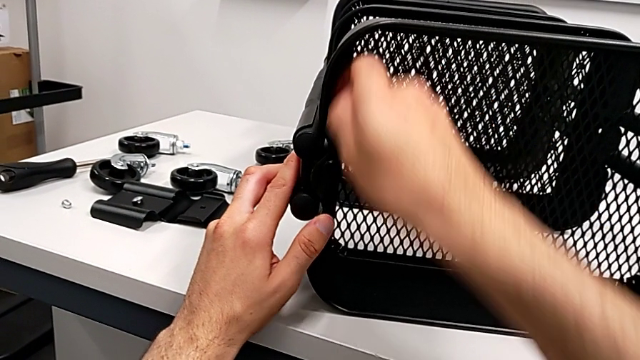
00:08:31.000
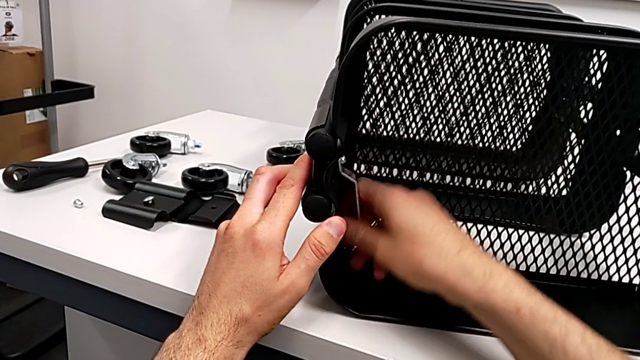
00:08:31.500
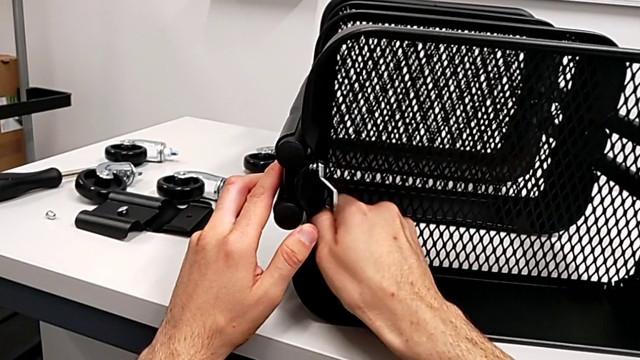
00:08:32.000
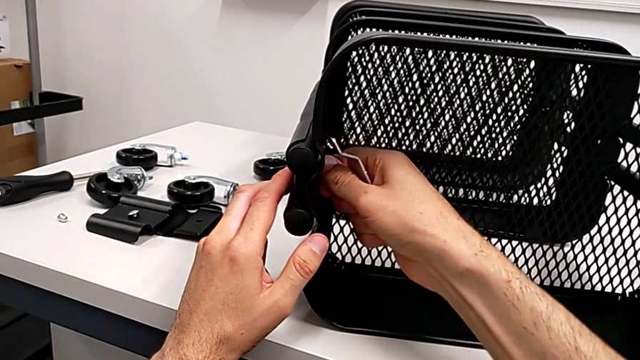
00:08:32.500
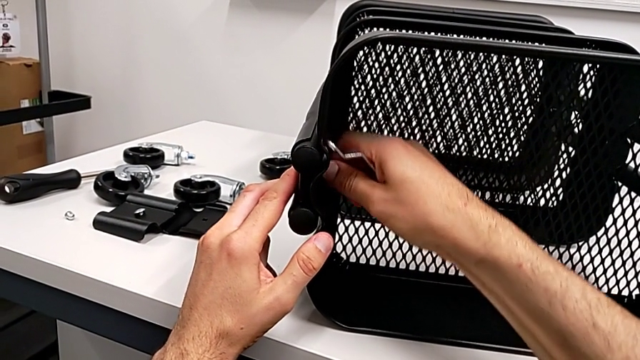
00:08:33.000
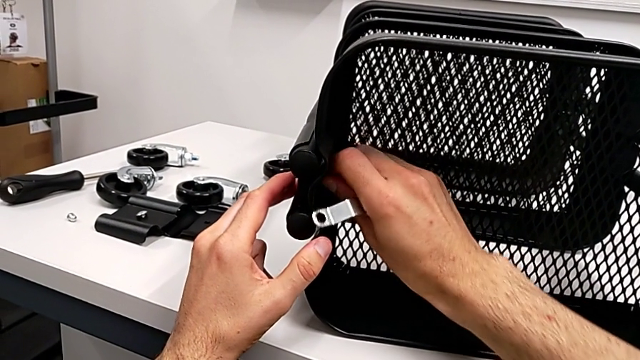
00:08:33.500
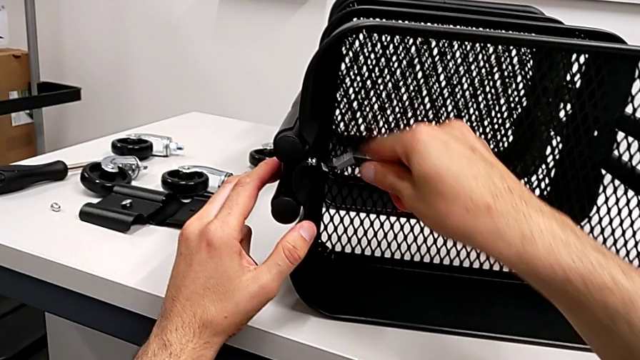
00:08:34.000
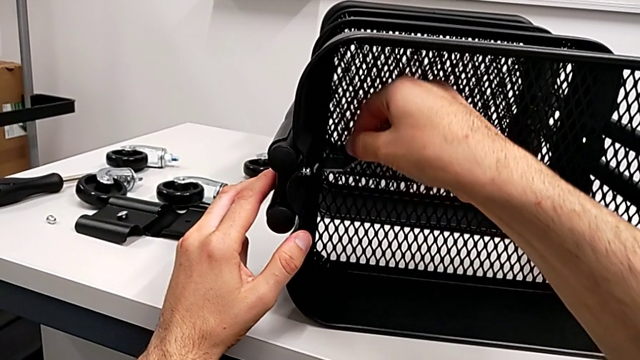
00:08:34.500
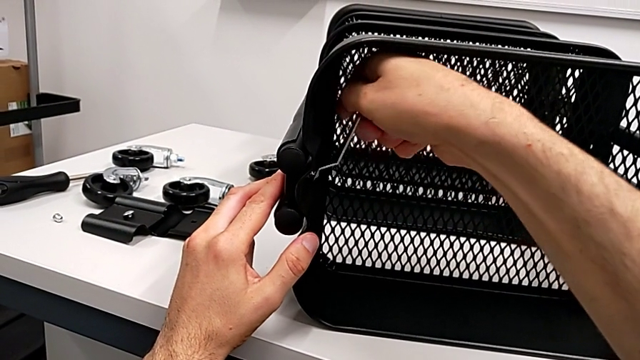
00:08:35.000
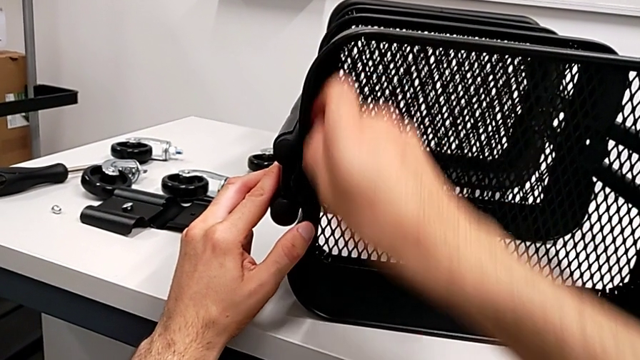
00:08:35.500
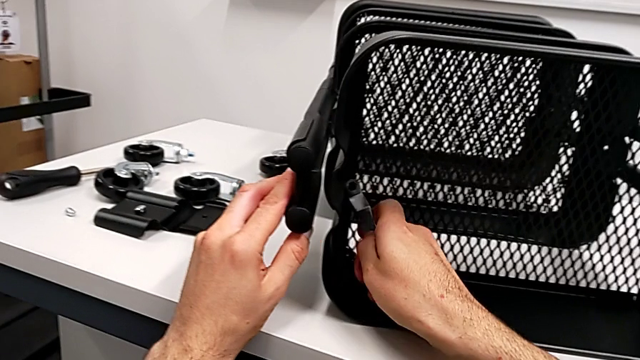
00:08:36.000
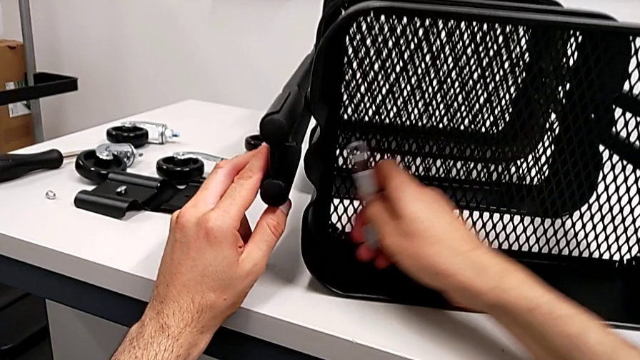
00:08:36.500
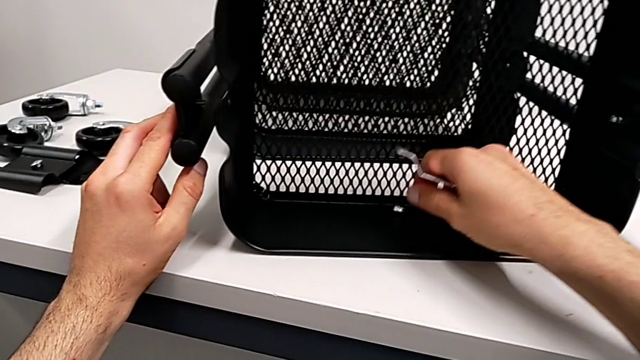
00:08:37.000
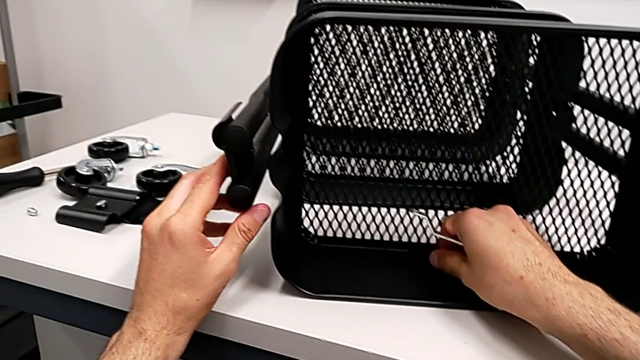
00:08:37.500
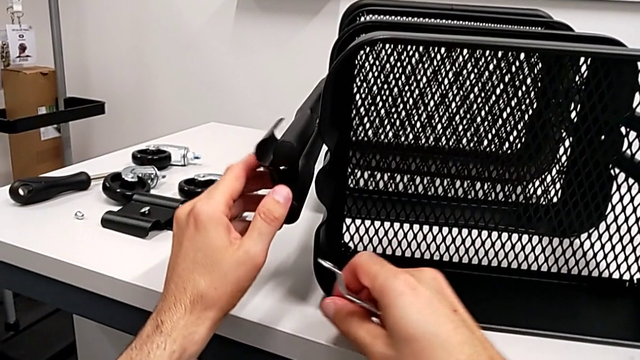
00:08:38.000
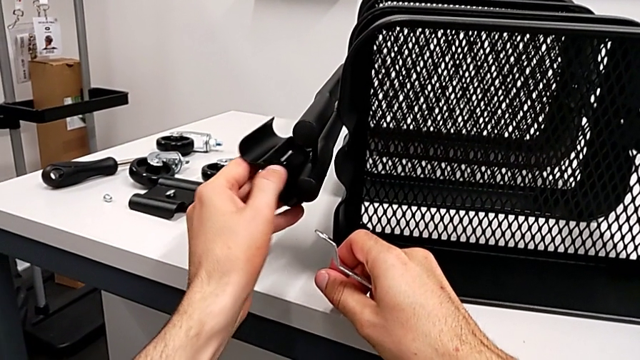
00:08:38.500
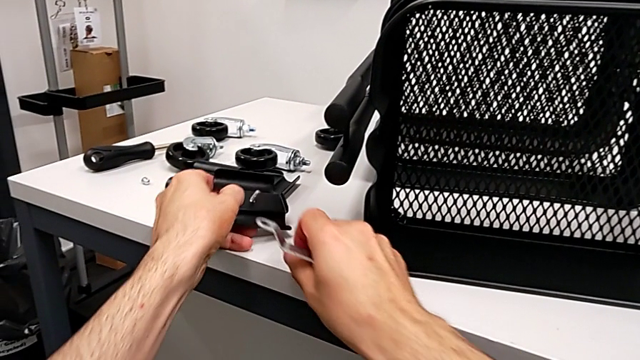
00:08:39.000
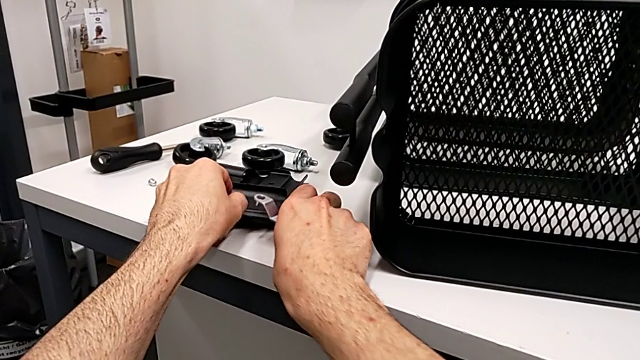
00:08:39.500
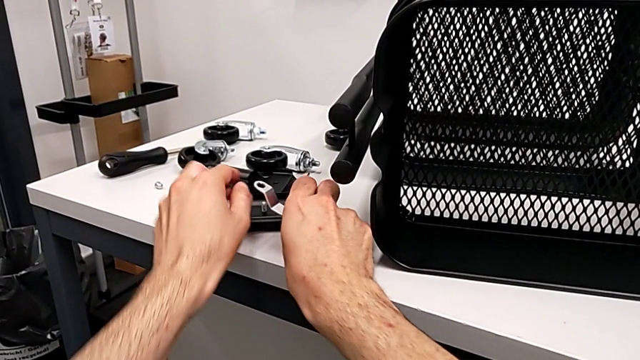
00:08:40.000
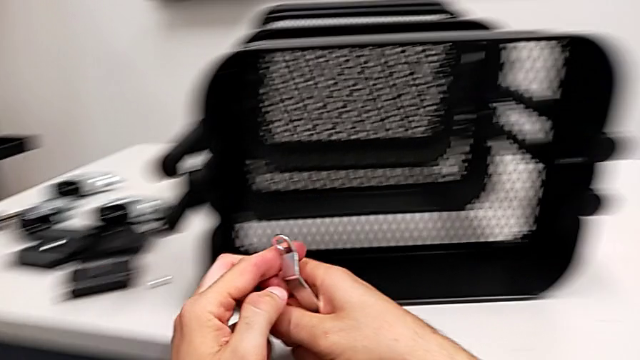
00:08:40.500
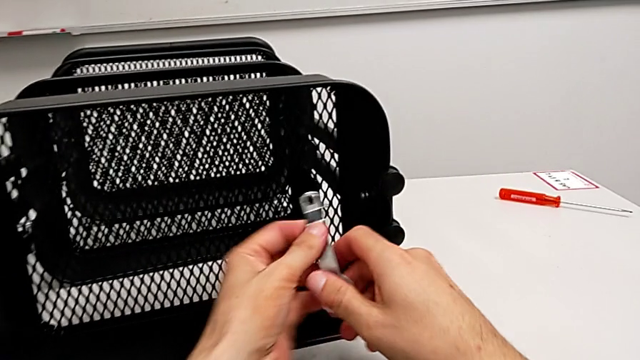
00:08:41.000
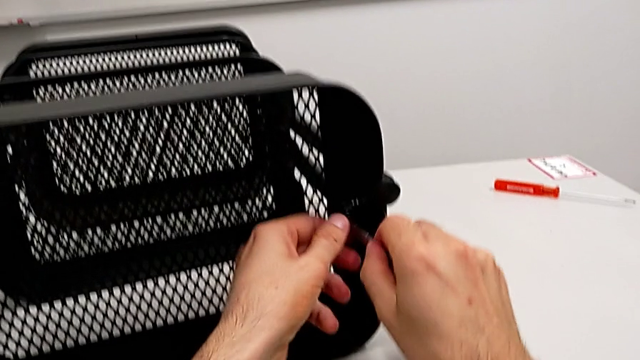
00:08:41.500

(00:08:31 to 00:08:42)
The camera wearer is disassembling the top grid tray. They keep unscrewing the hexagon cap nut, place the bracket and approach the hexagon cap nut.

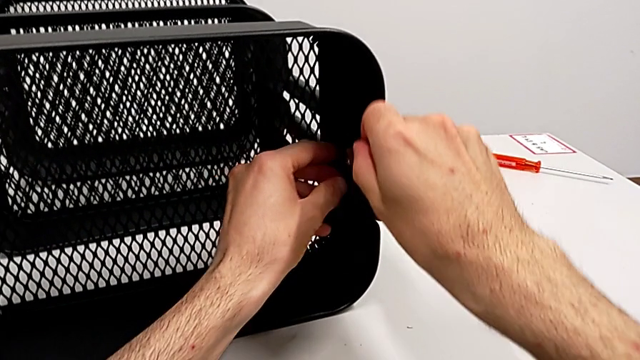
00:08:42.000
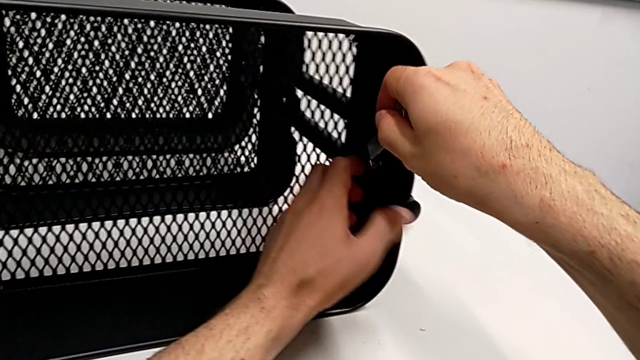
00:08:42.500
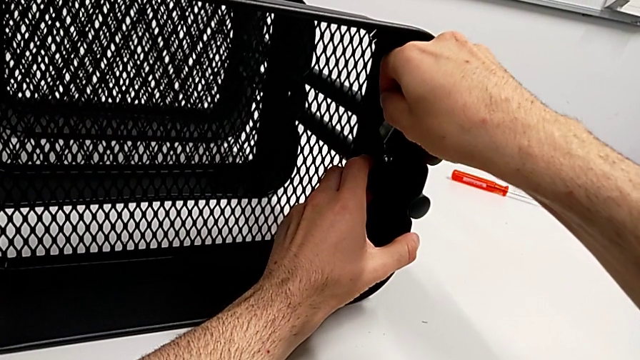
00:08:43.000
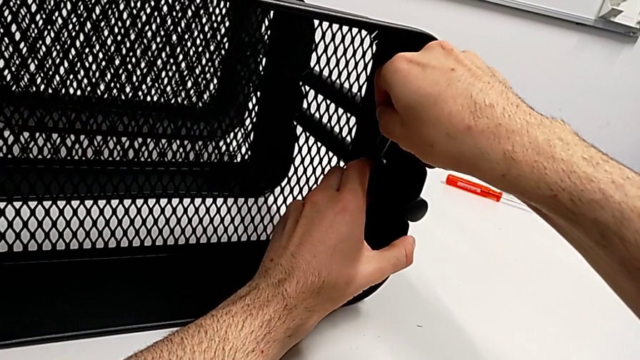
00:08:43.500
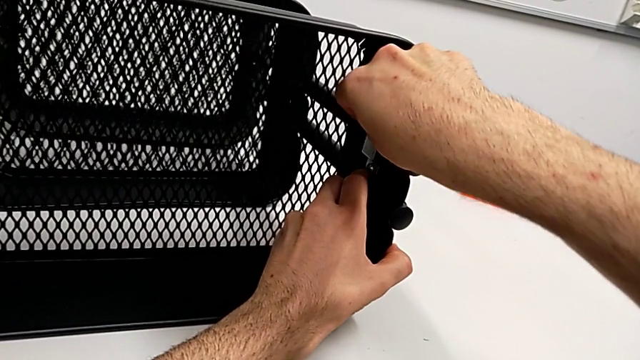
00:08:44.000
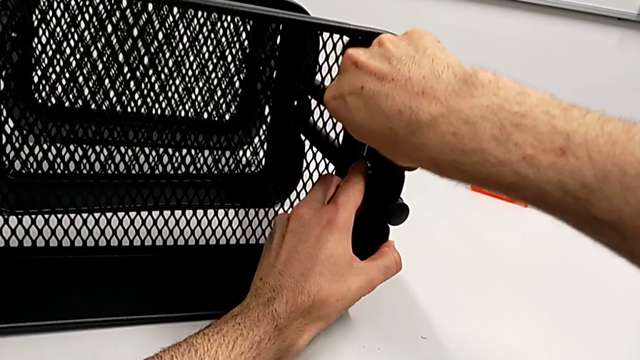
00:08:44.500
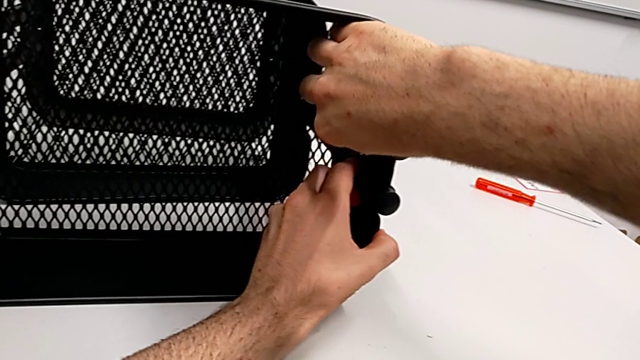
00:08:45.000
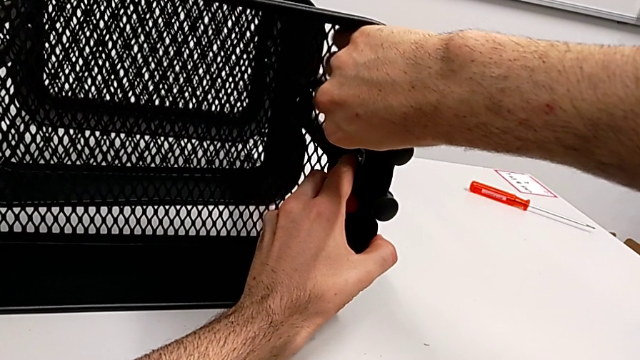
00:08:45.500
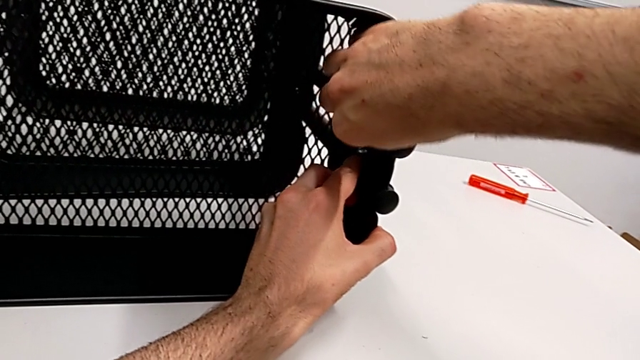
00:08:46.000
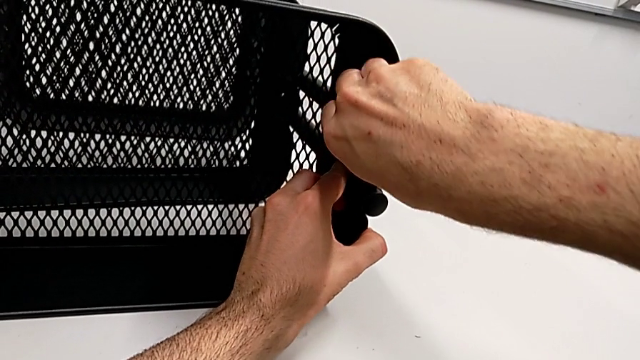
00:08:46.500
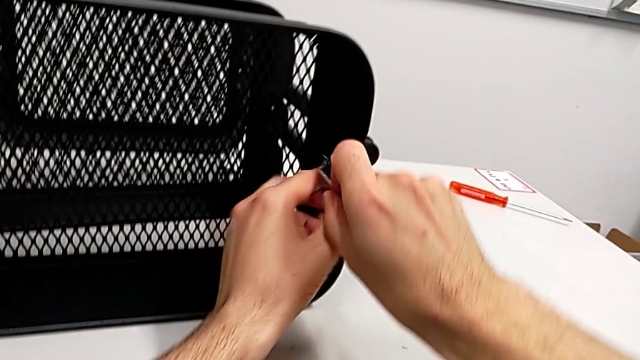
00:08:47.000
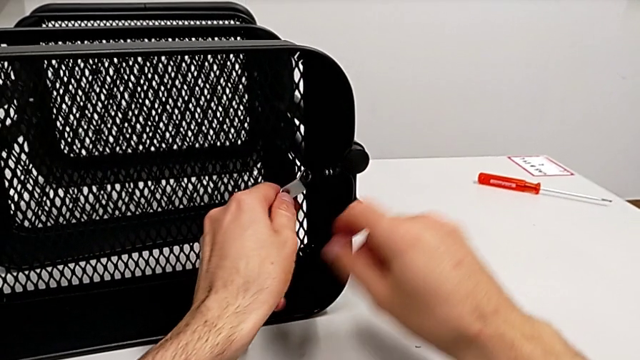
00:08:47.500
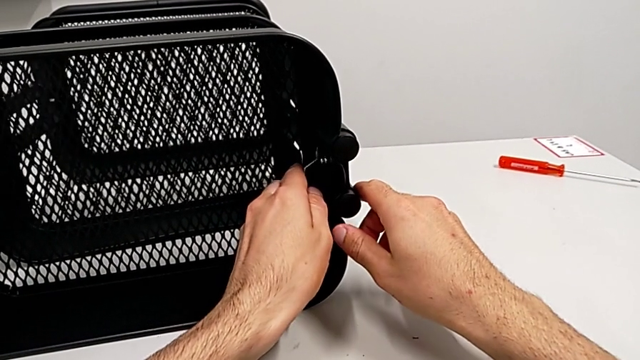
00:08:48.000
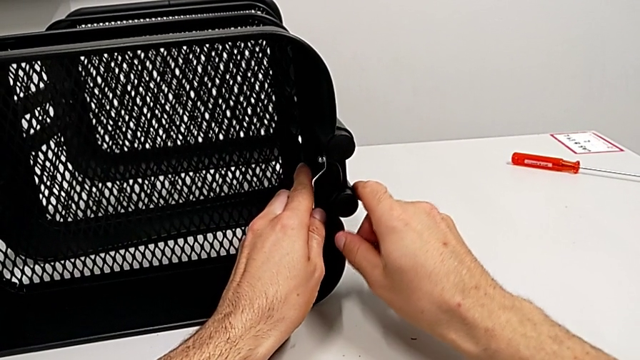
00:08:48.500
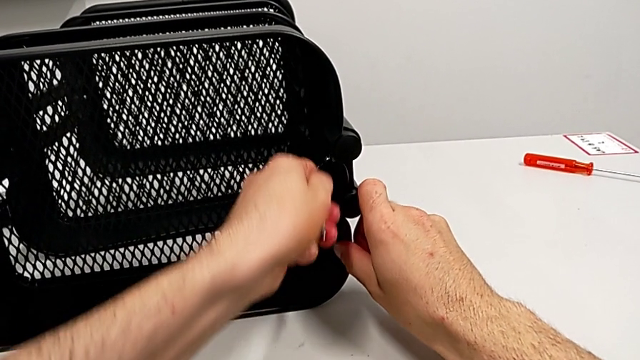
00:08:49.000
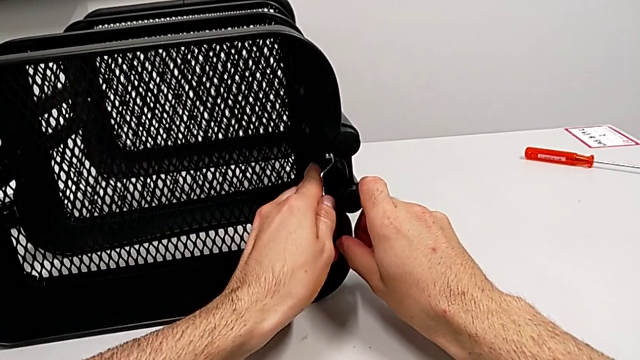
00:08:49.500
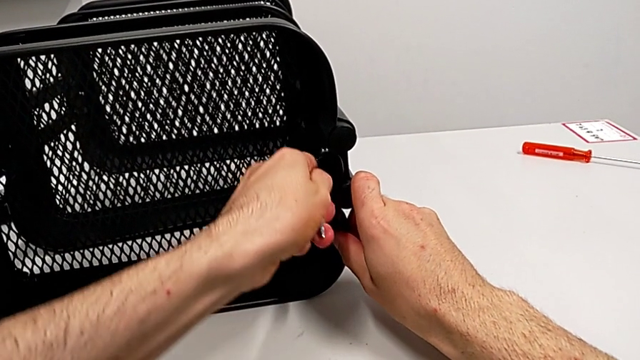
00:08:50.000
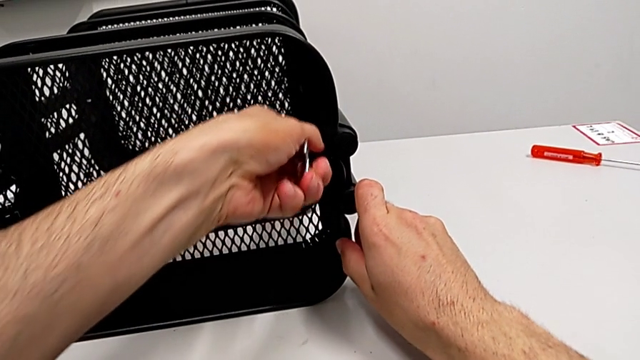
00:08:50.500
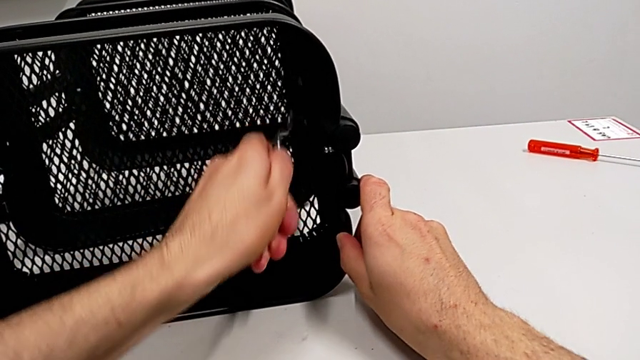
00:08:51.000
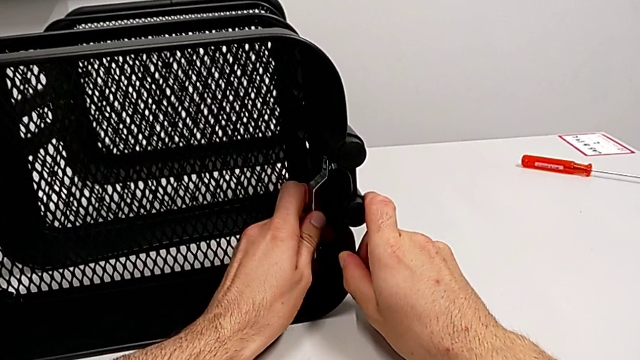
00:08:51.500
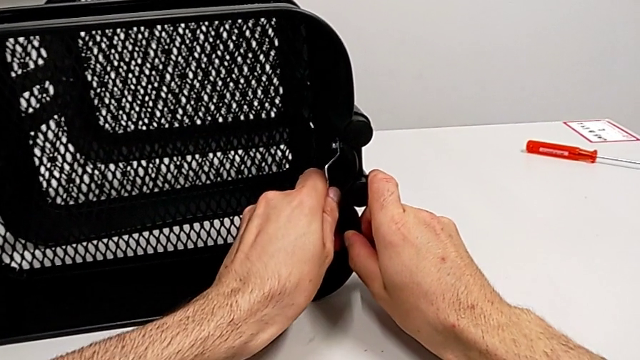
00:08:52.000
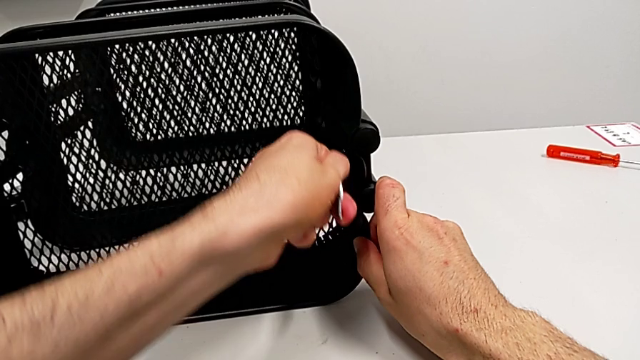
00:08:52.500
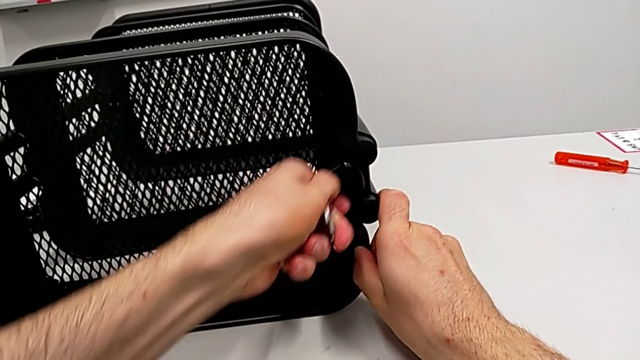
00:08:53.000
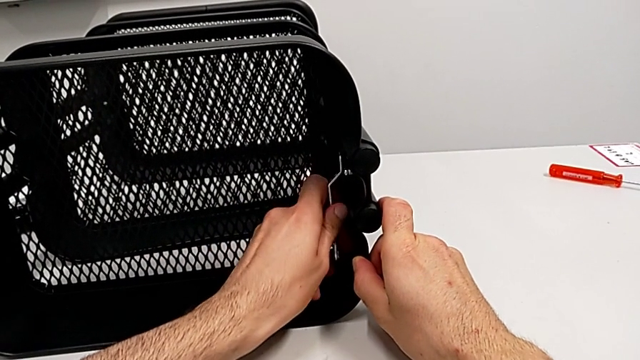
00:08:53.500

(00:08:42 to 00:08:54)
The camera wearer is disassembling the top grid tray. They unscrew the hexagon cap nut and begin to unscrew it.
